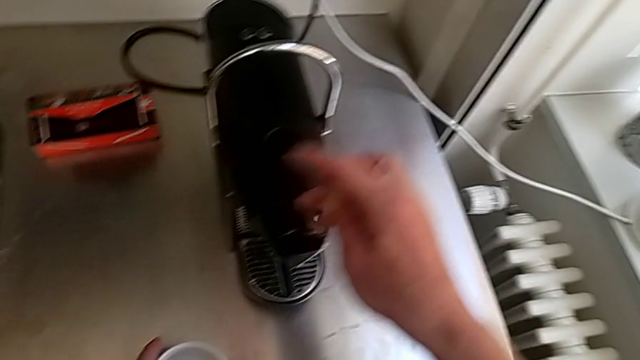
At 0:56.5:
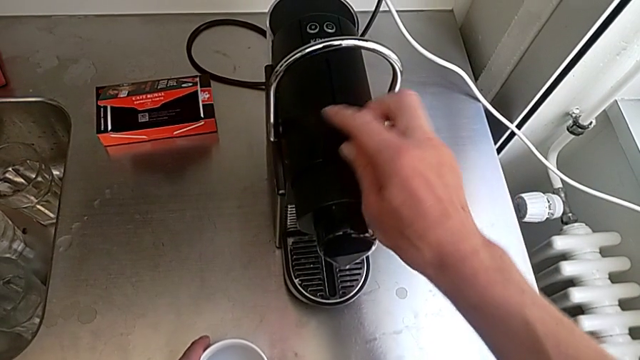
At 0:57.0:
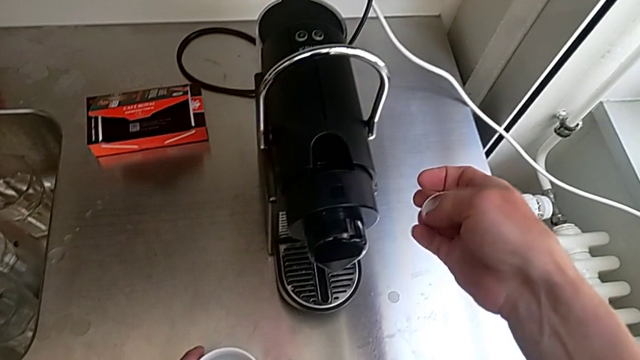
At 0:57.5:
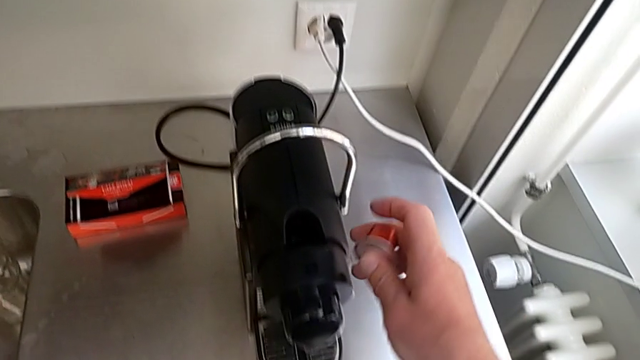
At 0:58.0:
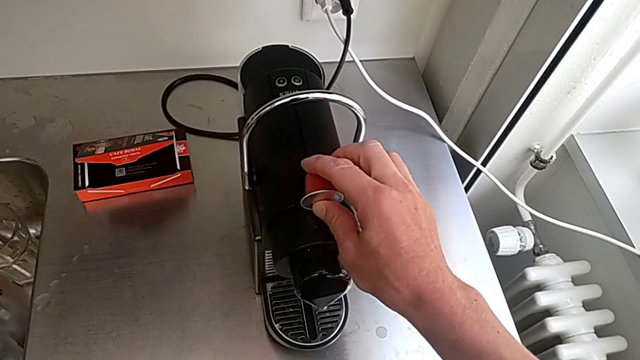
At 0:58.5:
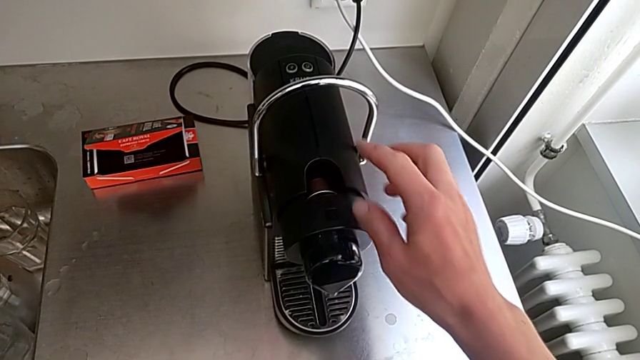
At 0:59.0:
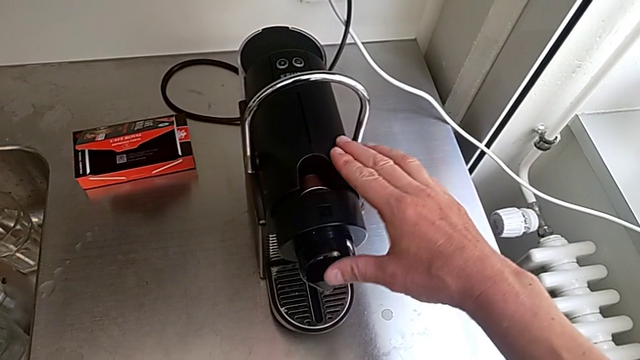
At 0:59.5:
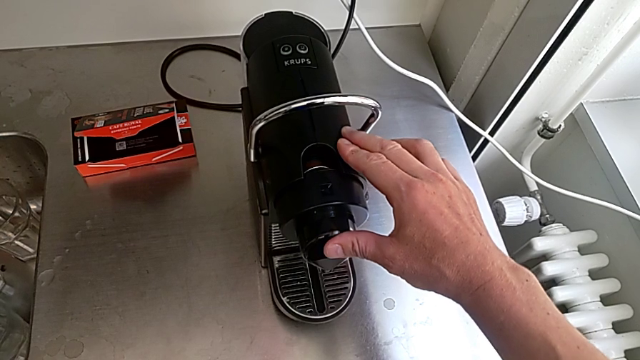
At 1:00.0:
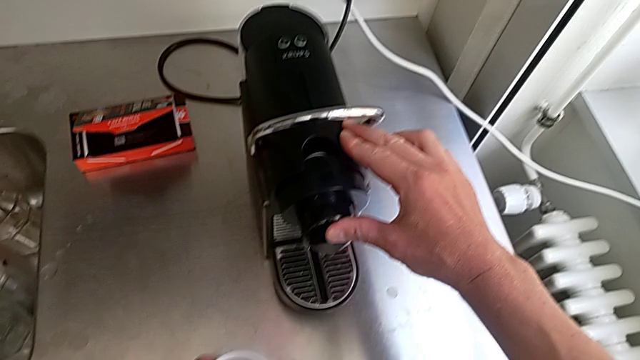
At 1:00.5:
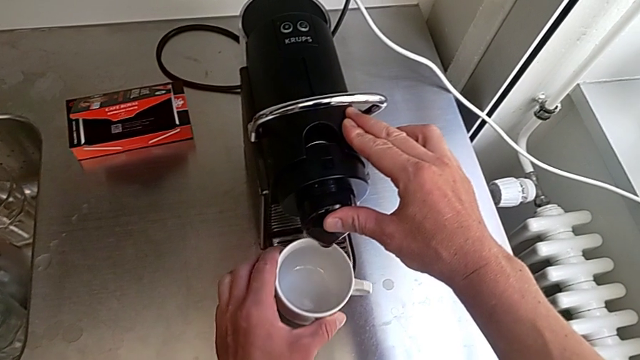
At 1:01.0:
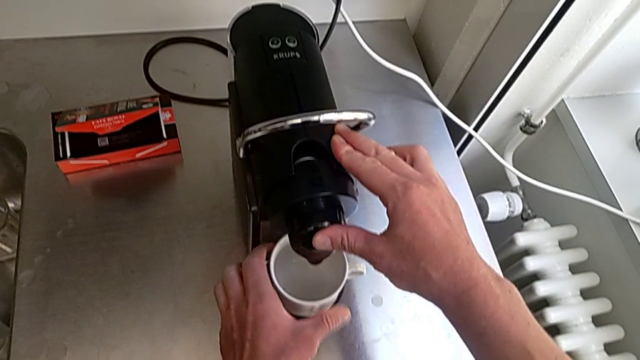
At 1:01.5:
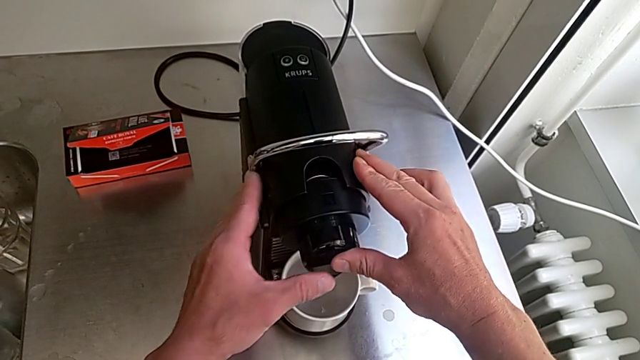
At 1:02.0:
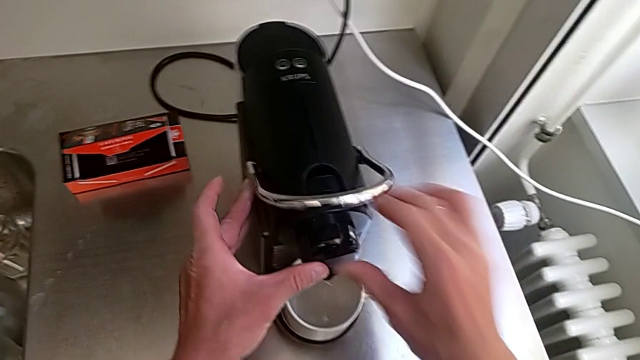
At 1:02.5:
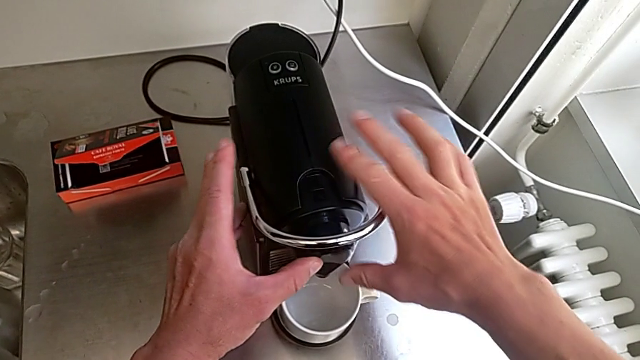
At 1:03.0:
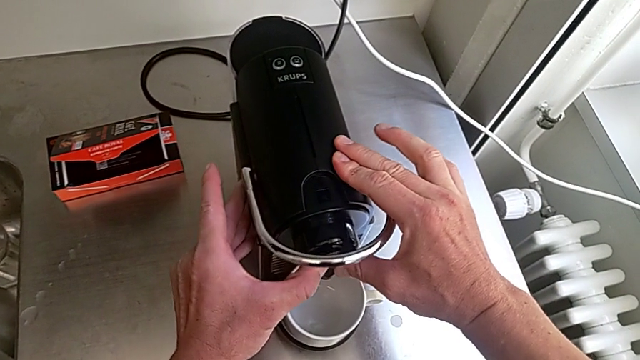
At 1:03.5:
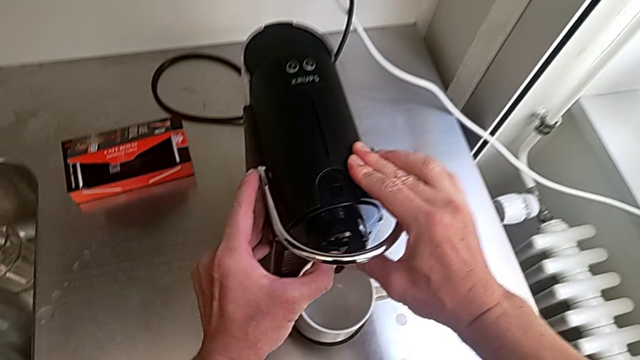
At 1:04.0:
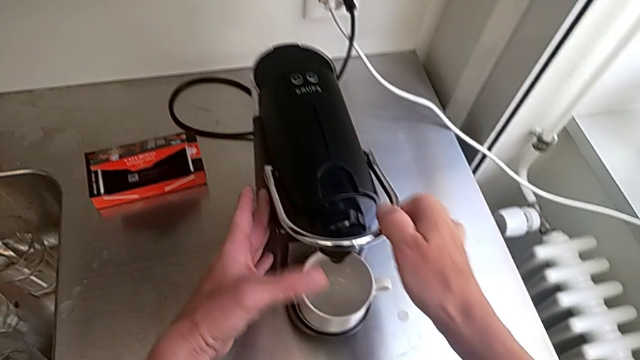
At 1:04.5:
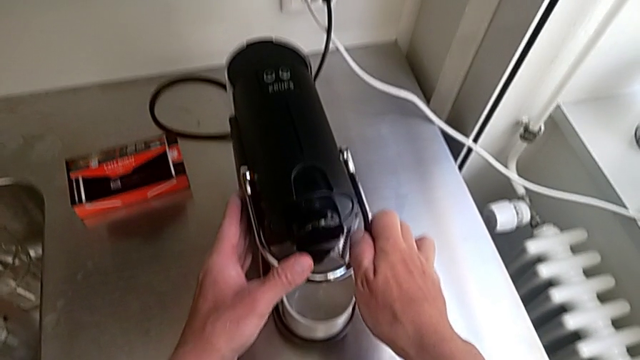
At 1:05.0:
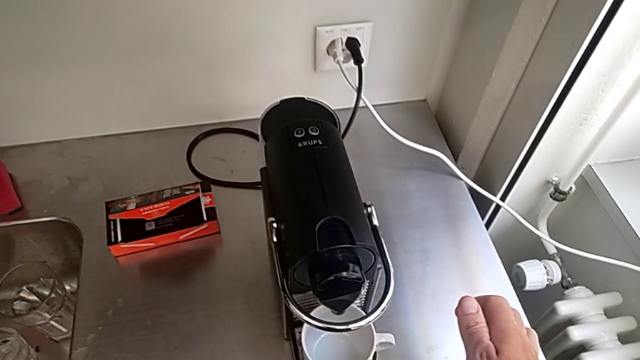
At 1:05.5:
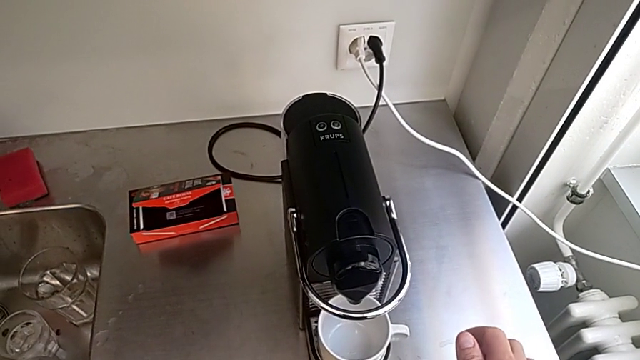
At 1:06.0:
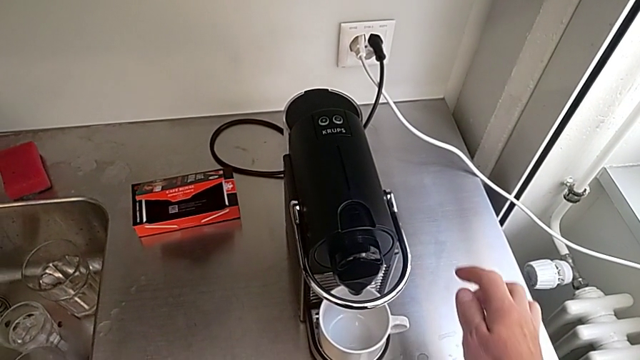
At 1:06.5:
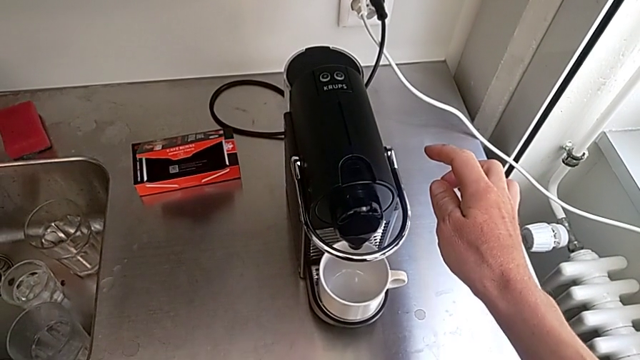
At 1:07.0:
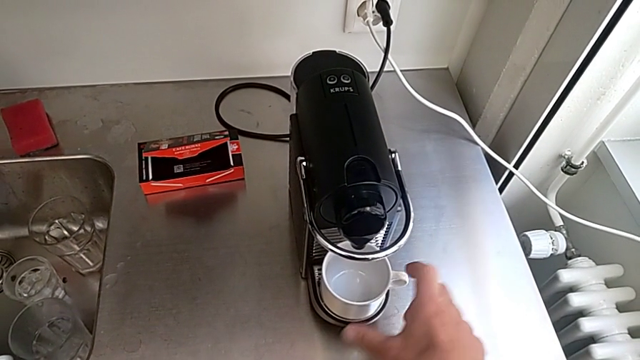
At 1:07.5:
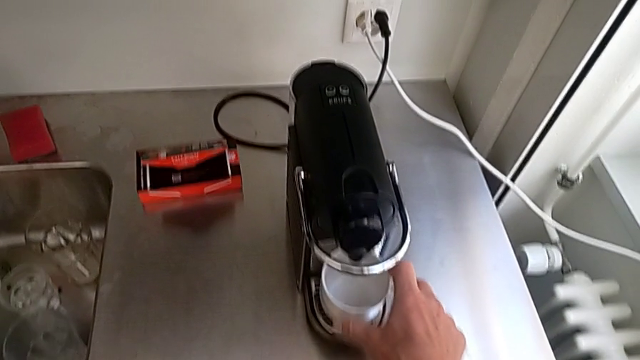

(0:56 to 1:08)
The camera wearer is making a cup of coffee. They rotate the new coffee capsule, insert it and wrongly press the dispenser, all with the right hand, pull the lever with the left hand and align the cup with the right hand.

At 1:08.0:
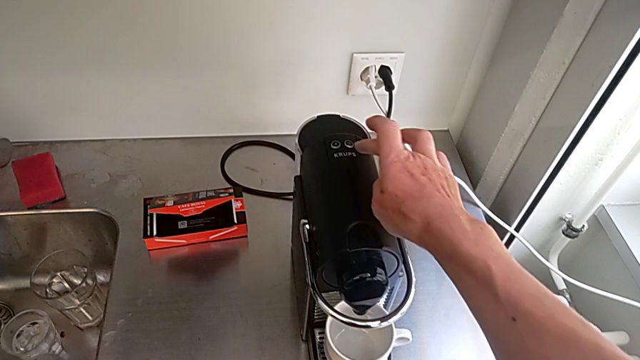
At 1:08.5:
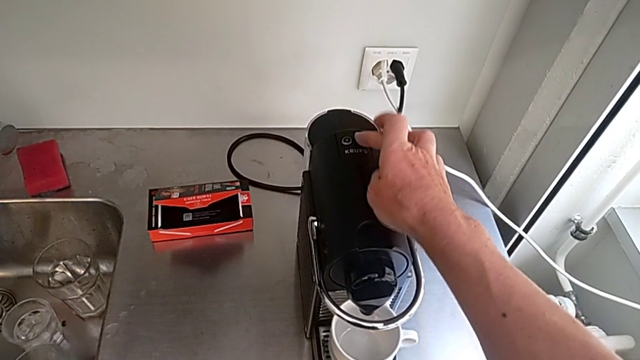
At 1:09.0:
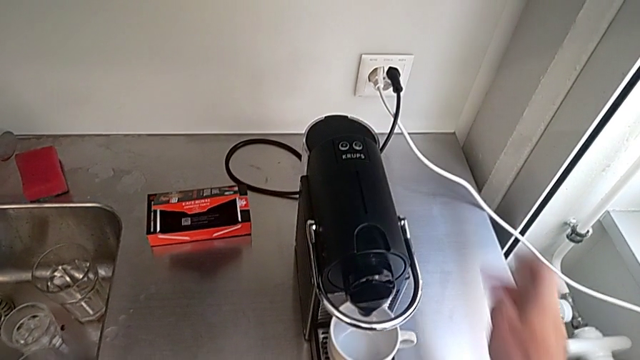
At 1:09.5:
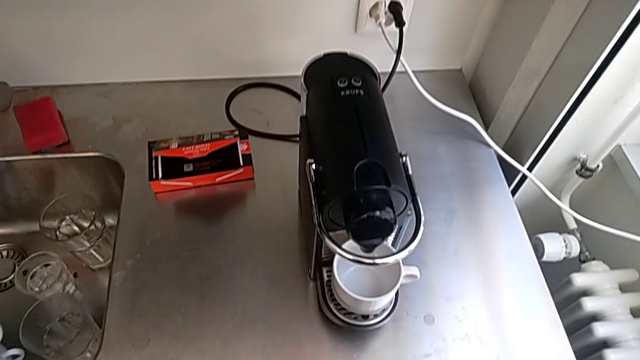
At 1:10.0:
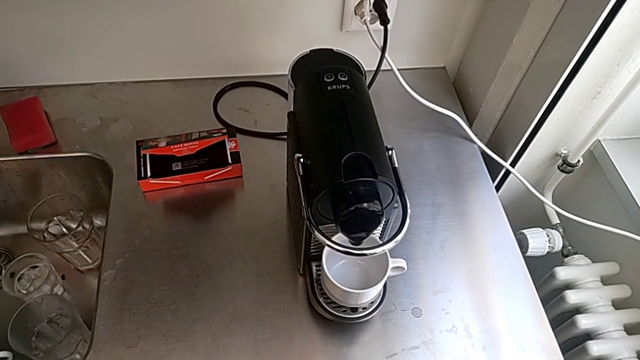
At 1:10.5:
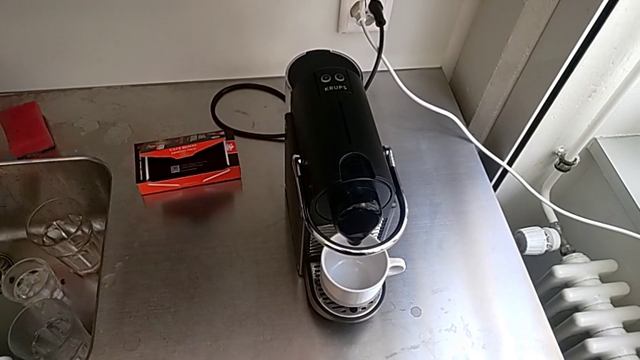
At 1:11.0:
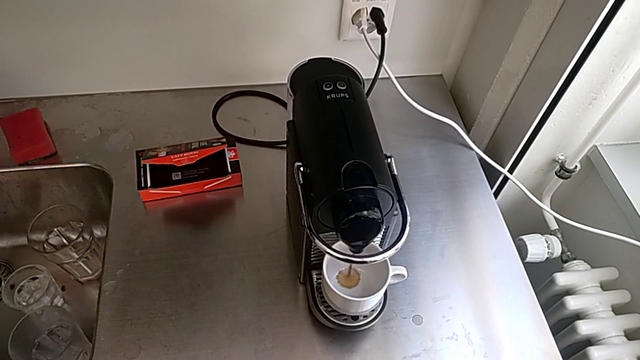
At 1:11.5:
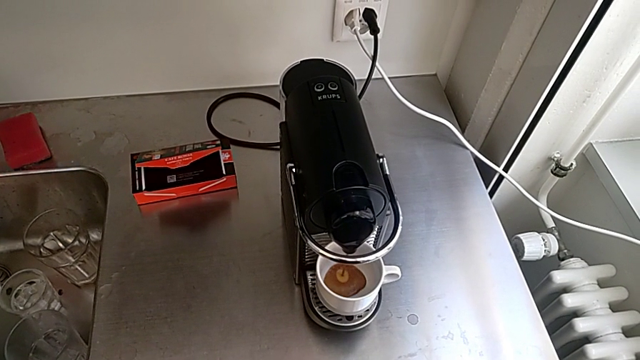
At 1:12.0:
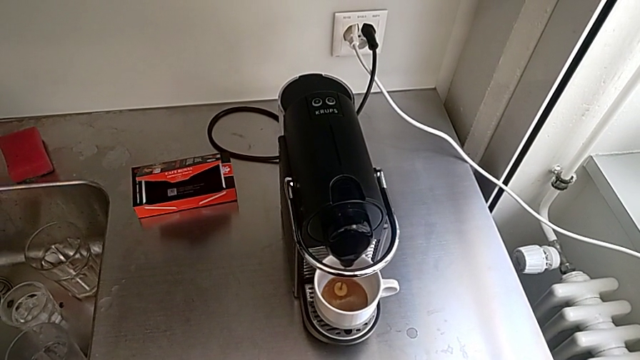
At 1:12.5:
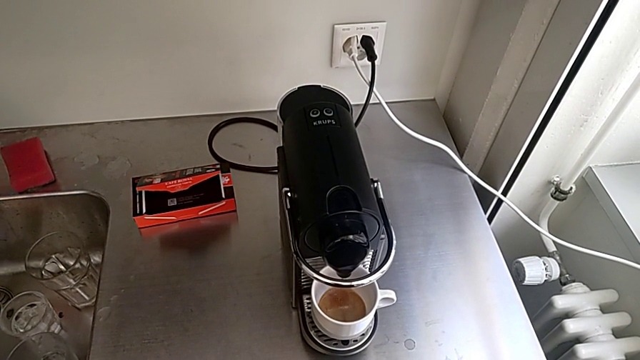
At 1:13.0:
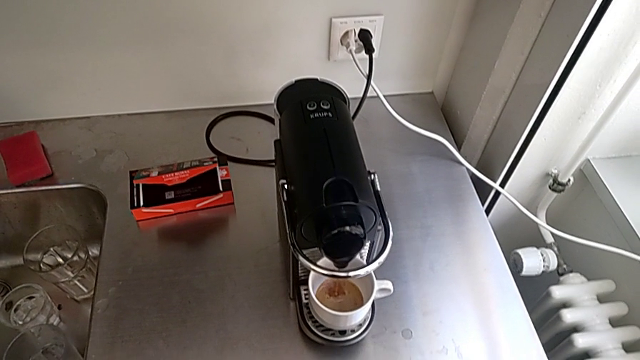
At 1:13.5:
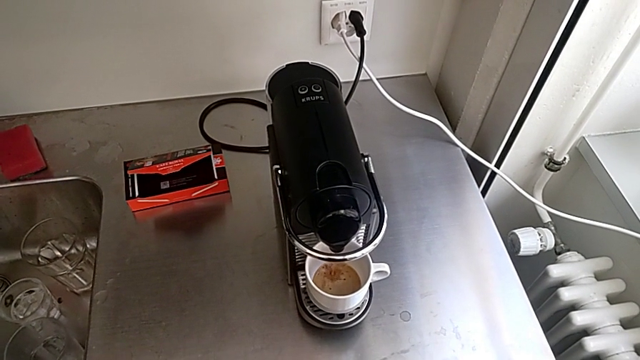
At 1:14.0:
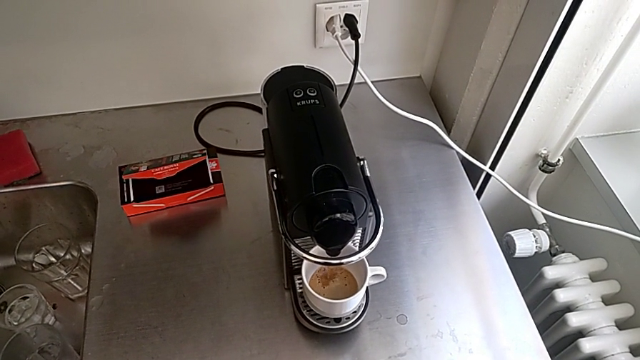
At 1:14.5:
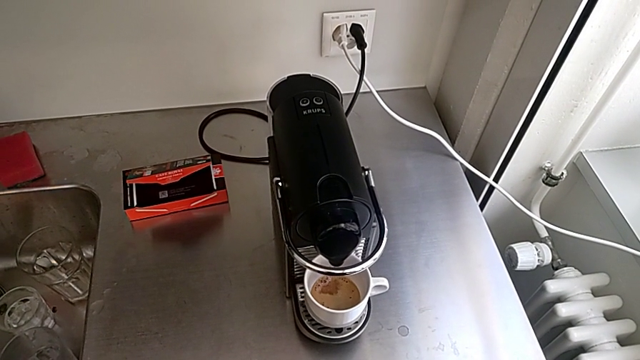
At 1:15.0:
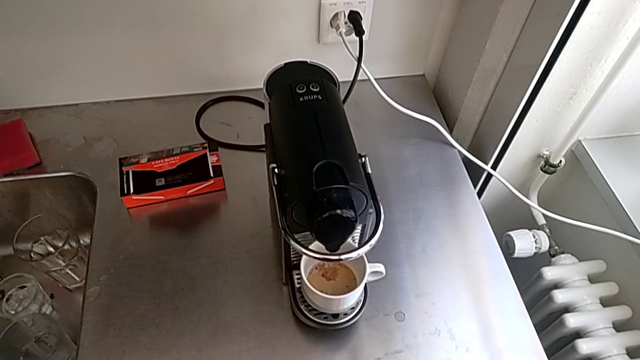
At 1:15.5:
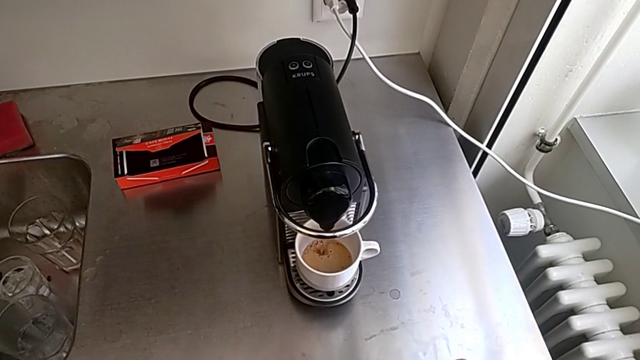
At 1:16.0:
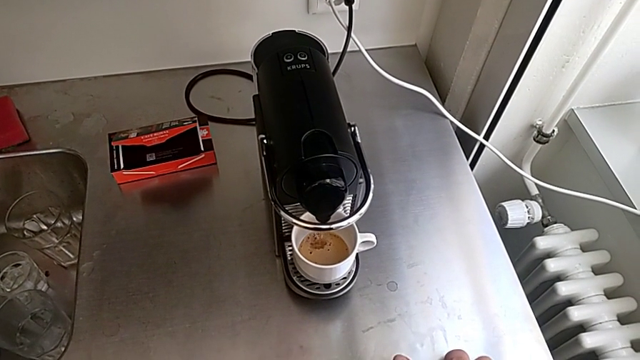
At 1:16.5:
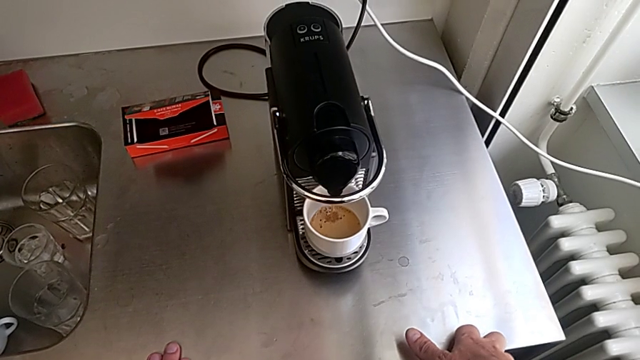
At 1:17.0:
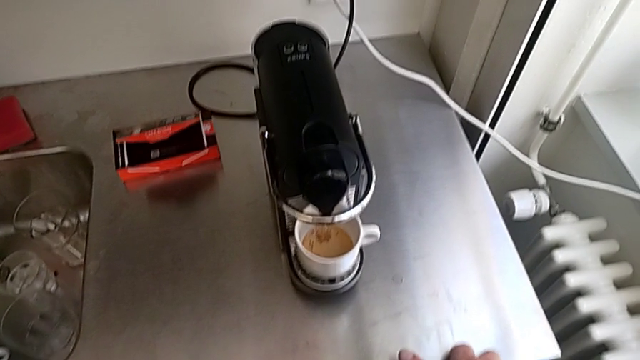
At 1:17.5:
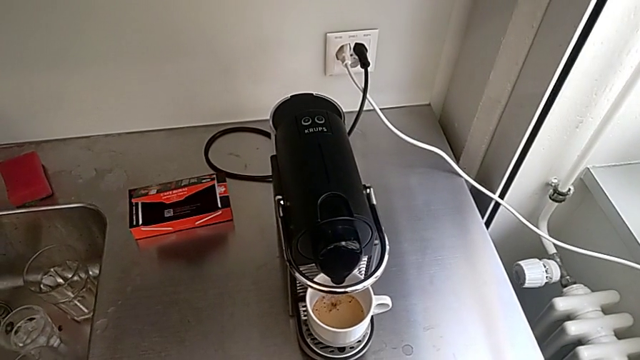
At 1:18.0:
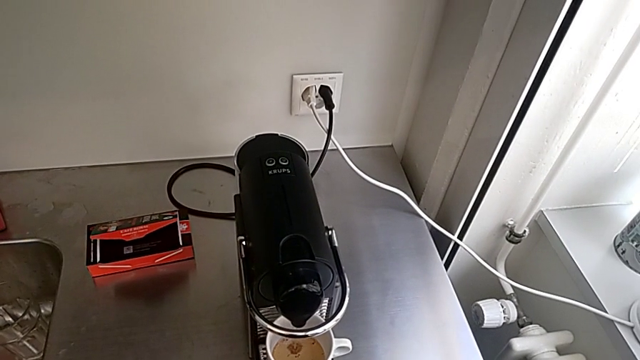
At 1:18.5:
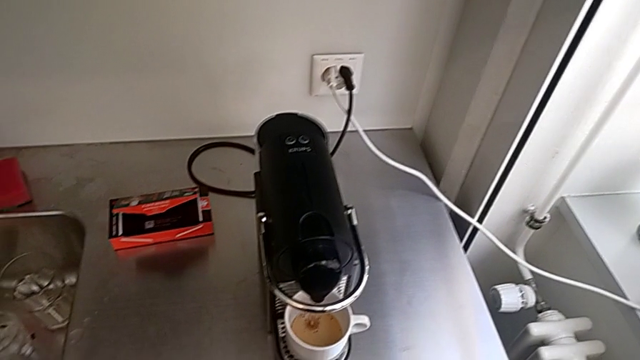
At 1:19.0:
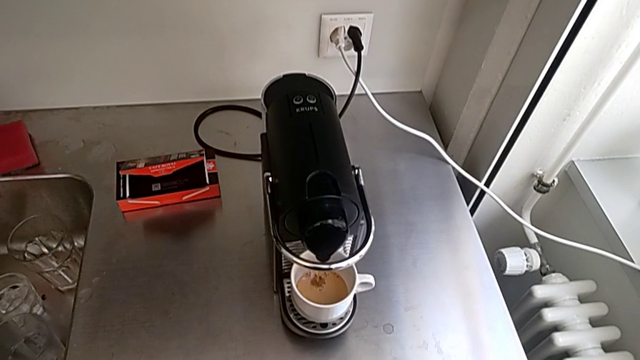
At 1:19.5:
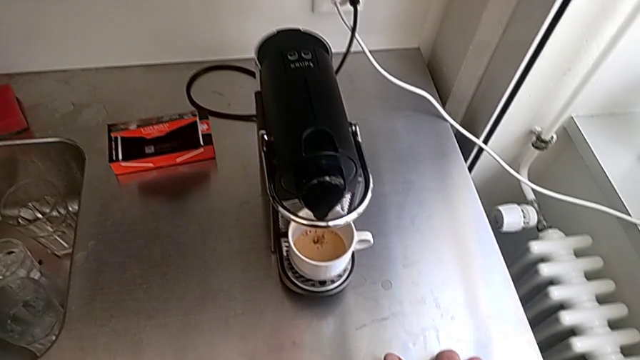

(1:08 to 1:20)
The camera wearer is making a cup of coffee. They press the right button with the right hand.
